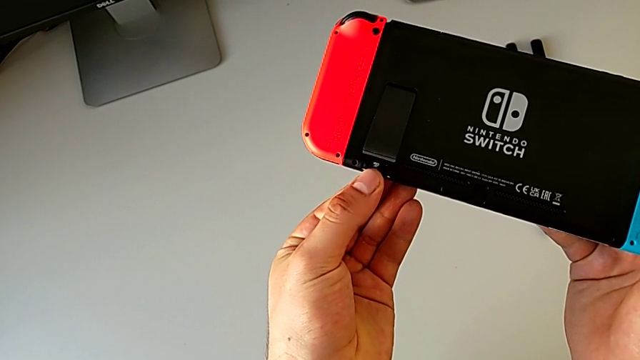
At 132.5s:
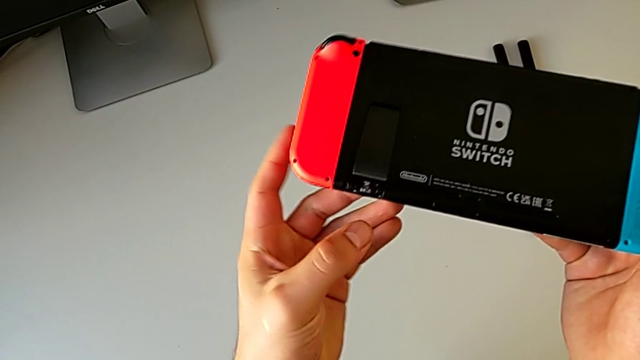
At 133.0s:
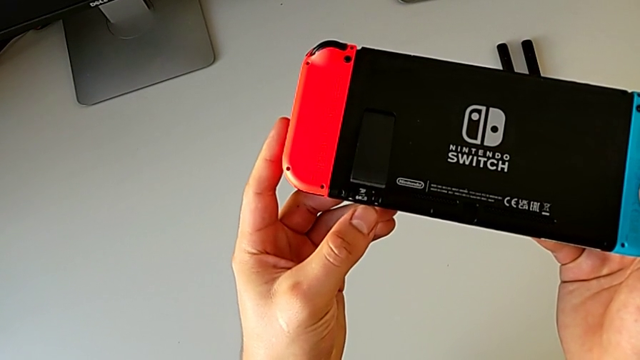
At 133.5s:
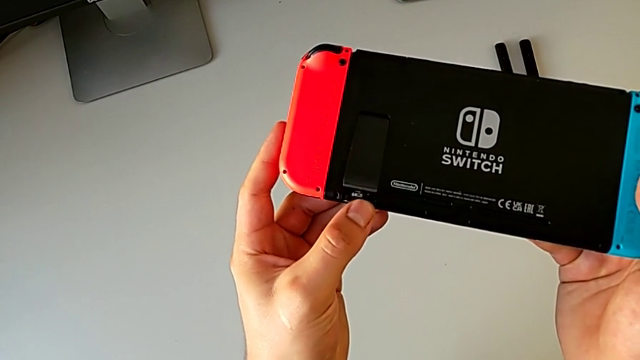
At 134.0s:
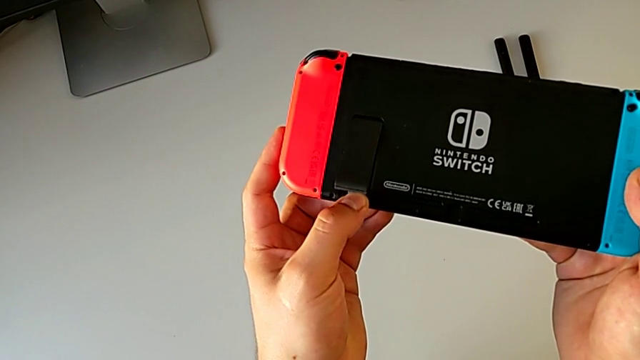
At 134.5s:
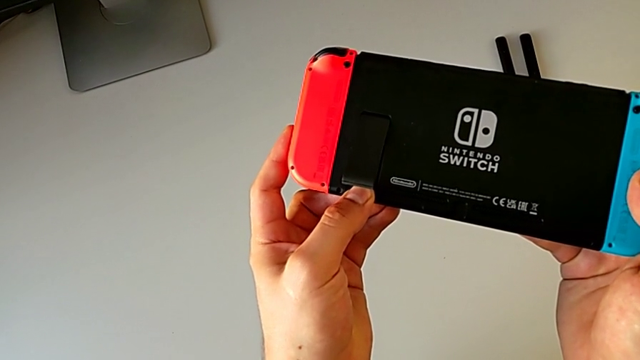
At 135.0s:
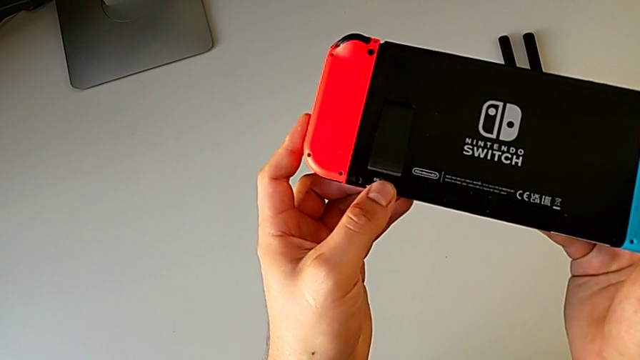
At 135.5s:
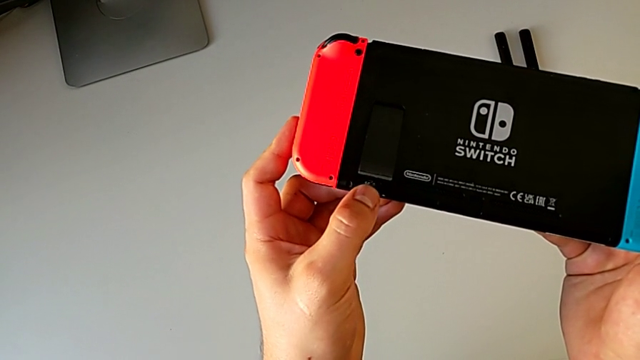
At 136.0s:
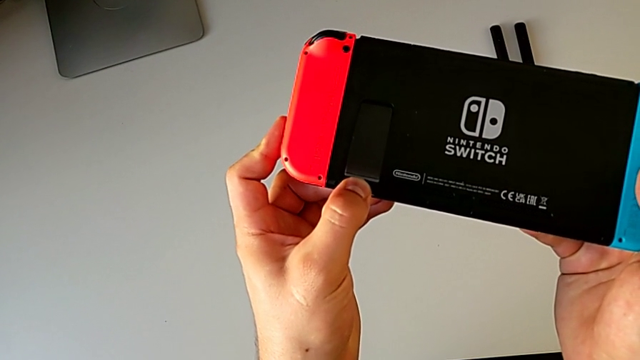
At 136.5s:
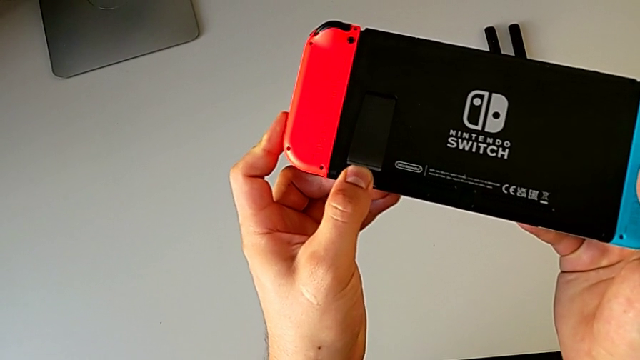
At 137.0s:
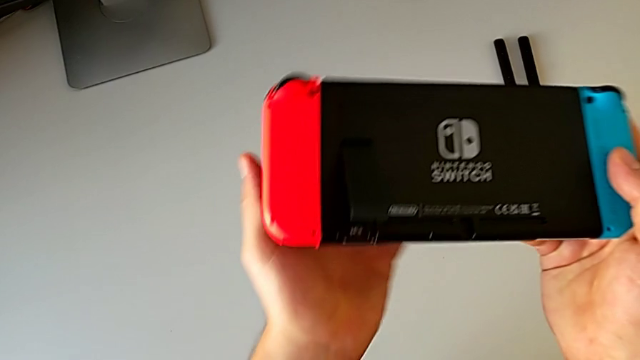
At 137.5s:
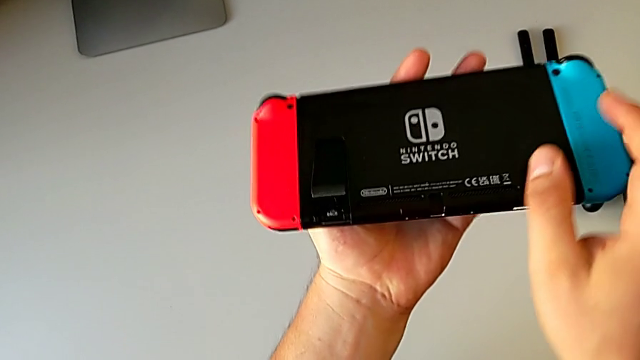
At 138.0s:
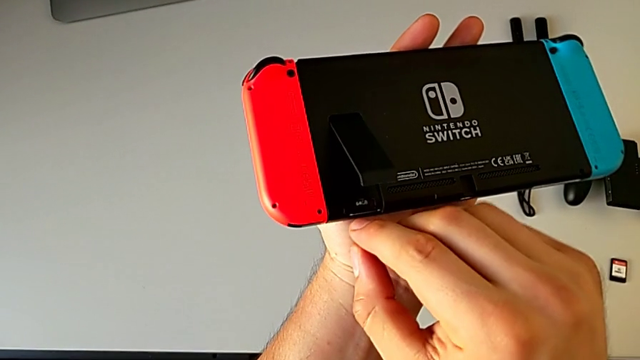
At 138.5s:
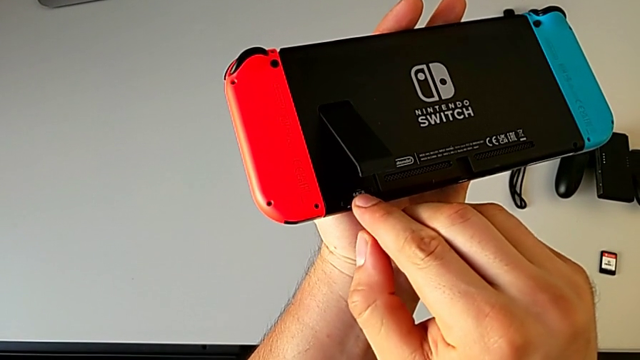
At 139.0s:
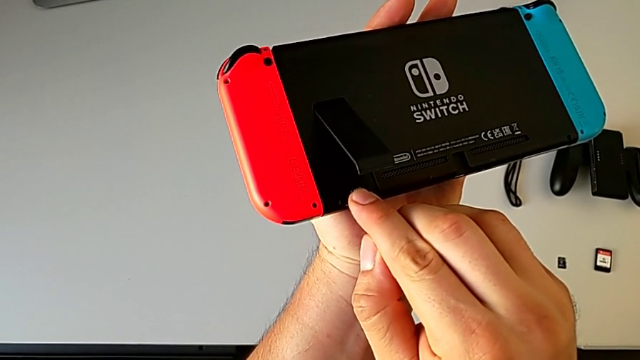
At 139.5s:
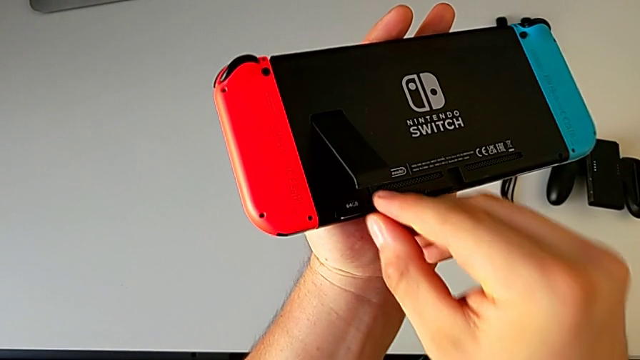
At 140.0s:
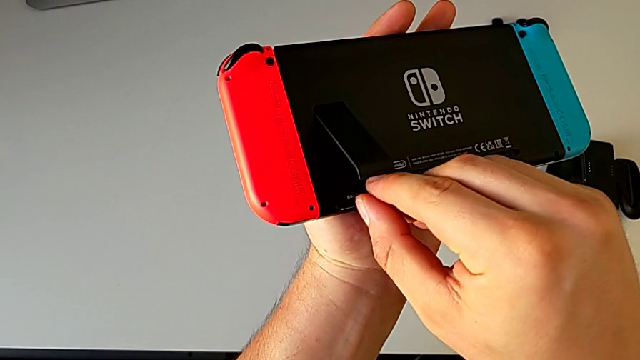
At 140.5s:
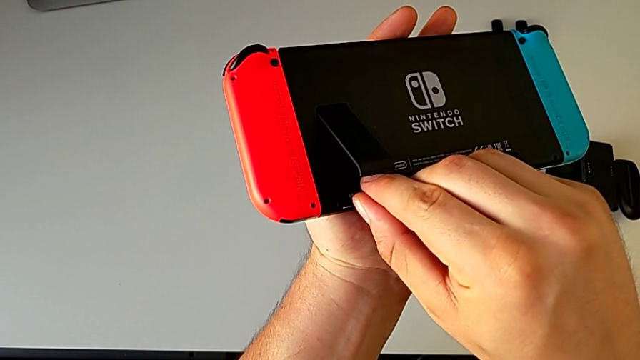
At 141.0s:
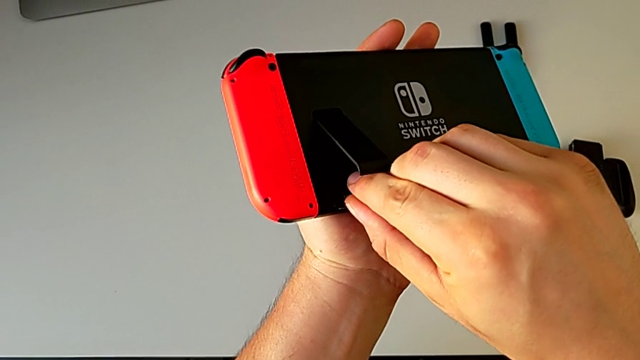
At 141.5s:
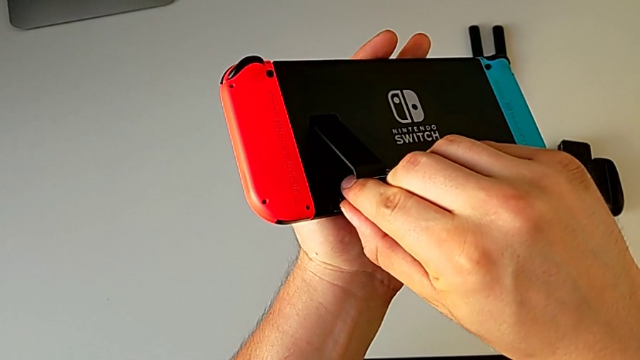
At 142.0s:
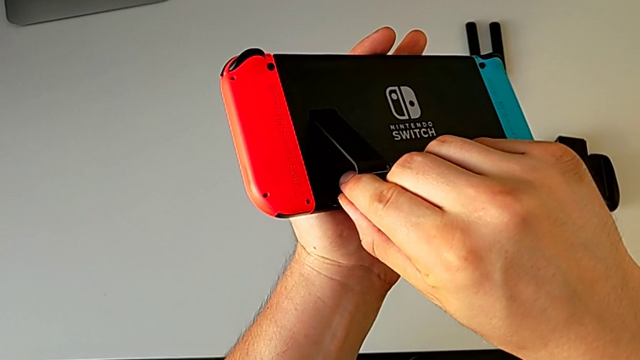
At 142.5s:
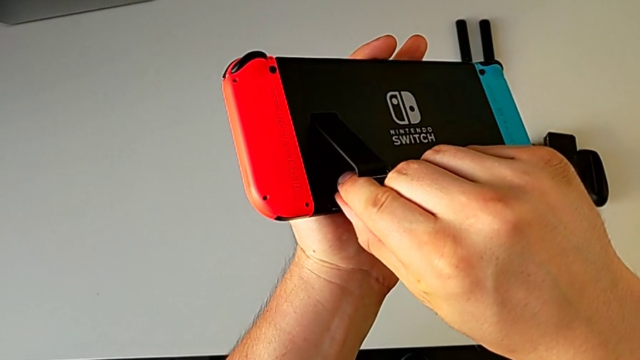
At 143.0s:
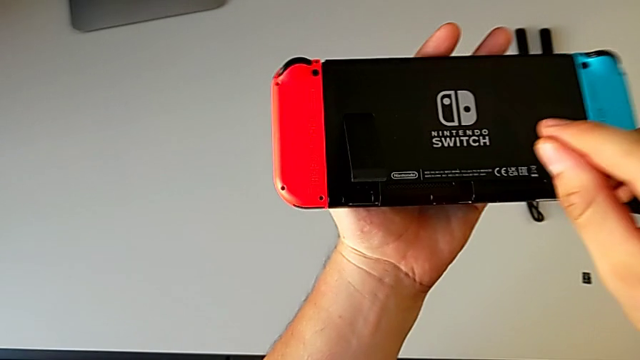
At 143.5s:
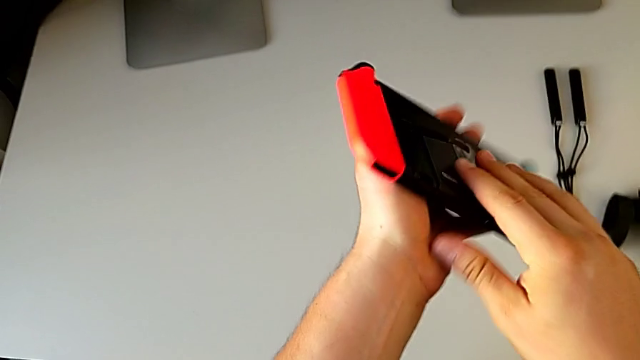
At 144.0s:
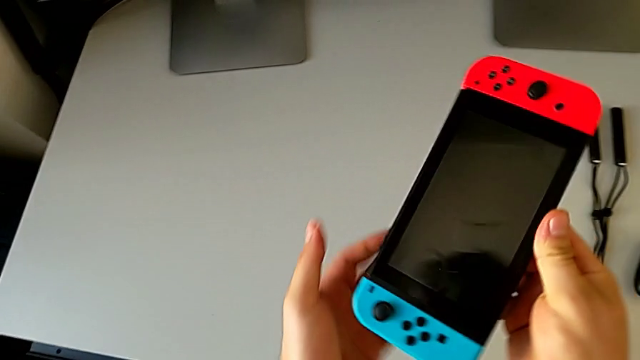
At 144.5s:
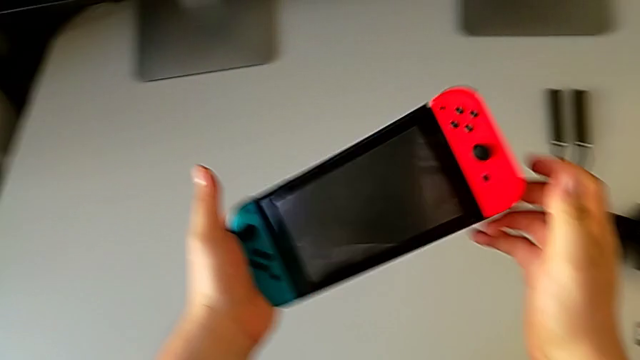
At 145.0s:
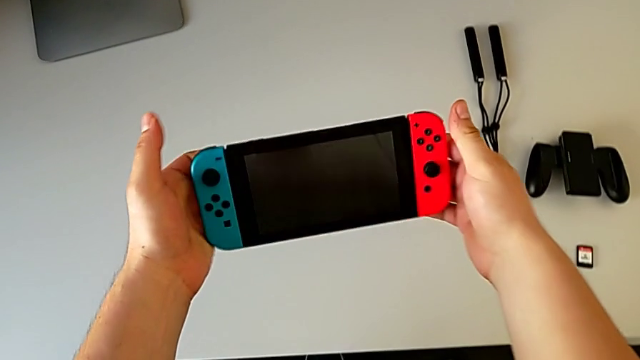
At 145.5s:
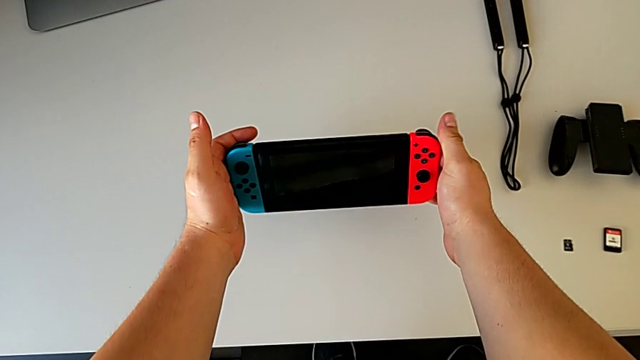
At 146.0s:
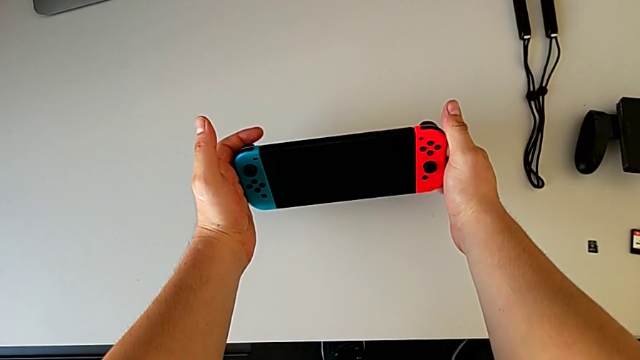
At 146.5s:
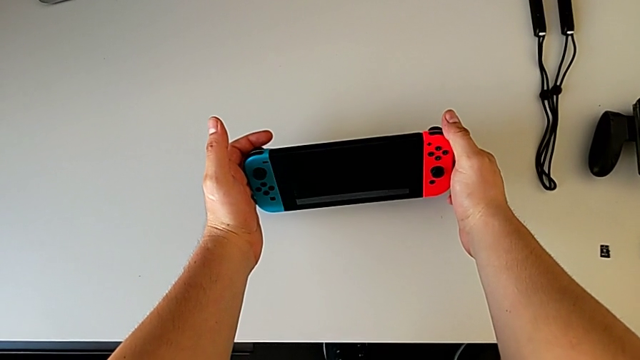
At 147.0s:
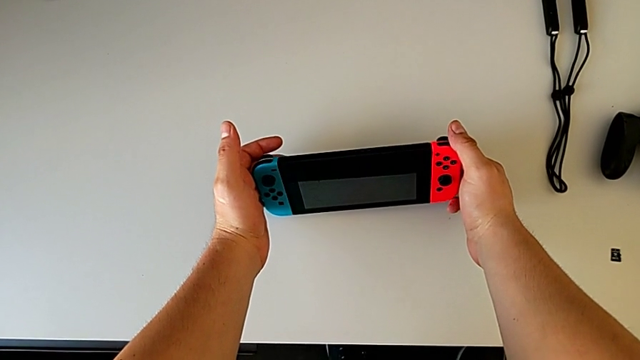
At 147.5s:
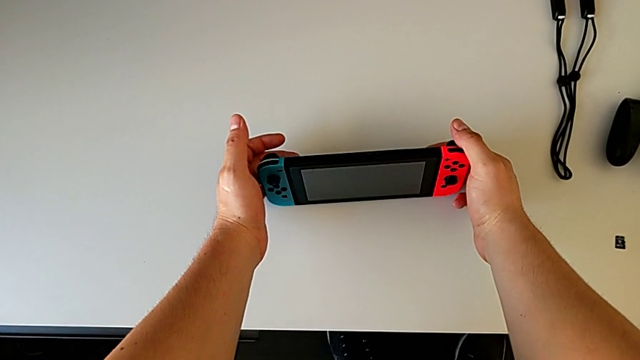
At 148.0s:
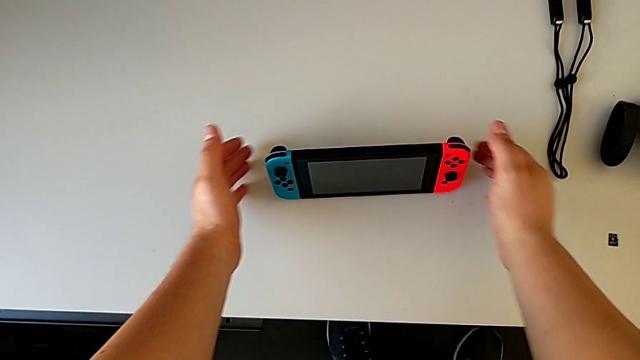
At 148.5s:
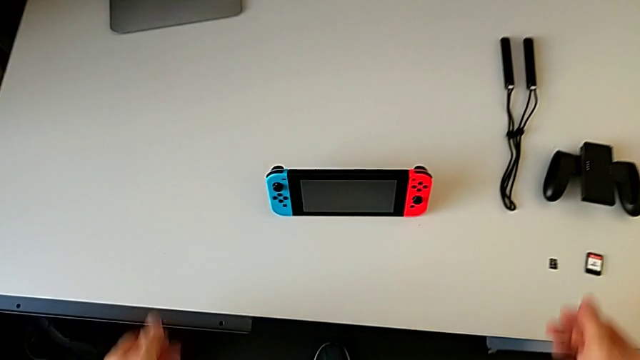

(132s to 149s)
The camera wearer is changing the Nintendo Switch's micro SD card. They keep placing the SD card, insert it, rotate the Nintendo Switch and place it.

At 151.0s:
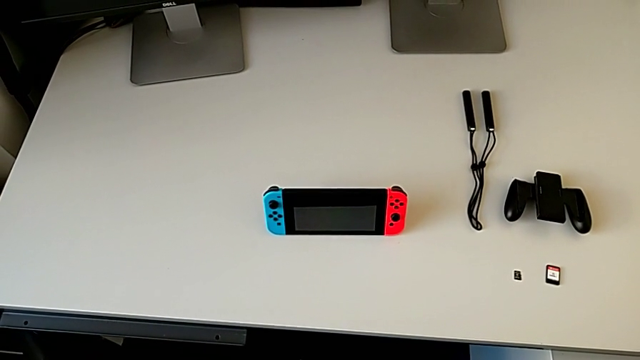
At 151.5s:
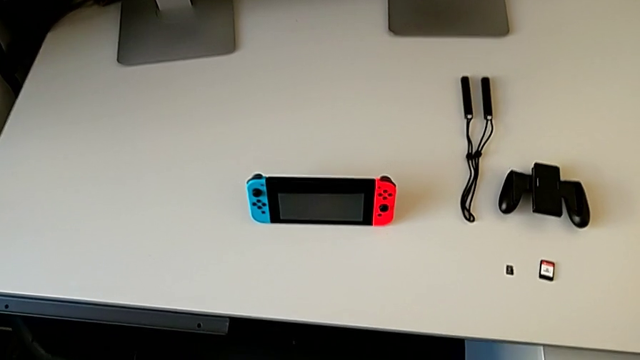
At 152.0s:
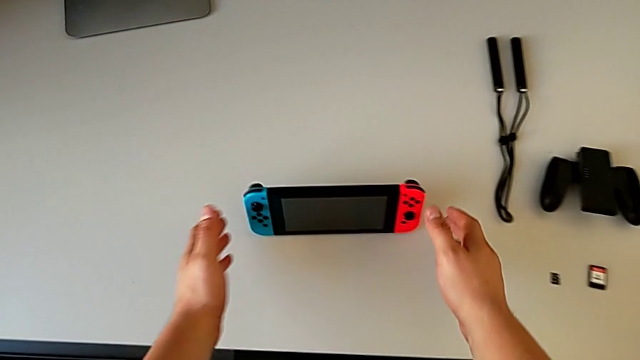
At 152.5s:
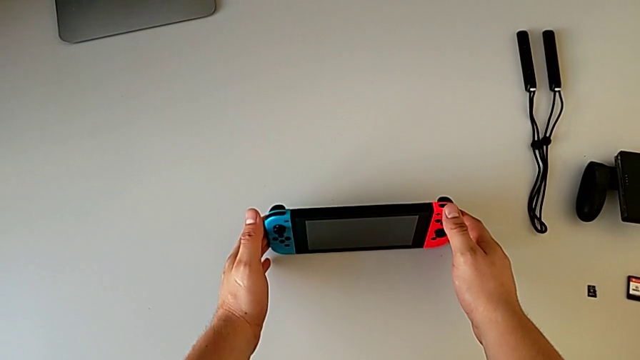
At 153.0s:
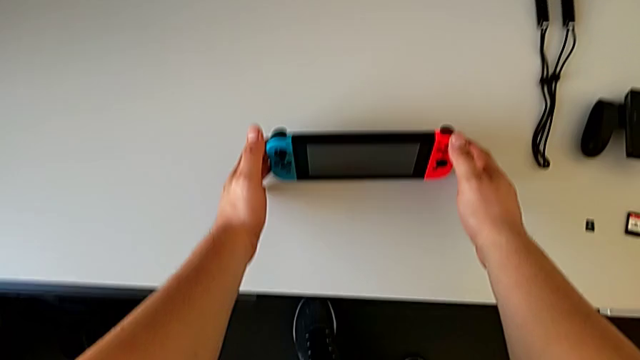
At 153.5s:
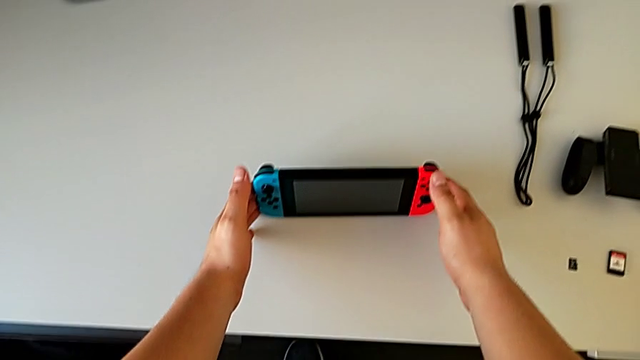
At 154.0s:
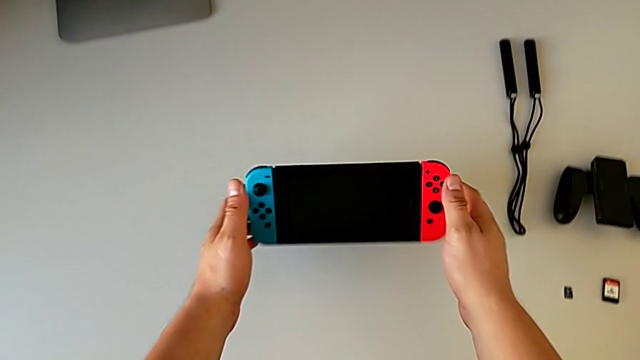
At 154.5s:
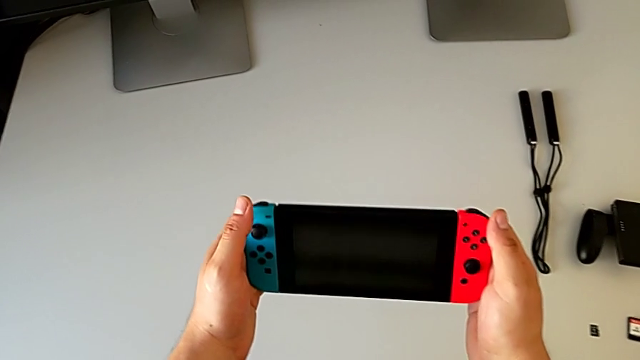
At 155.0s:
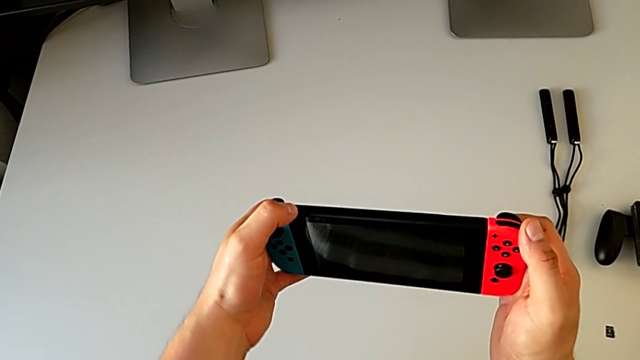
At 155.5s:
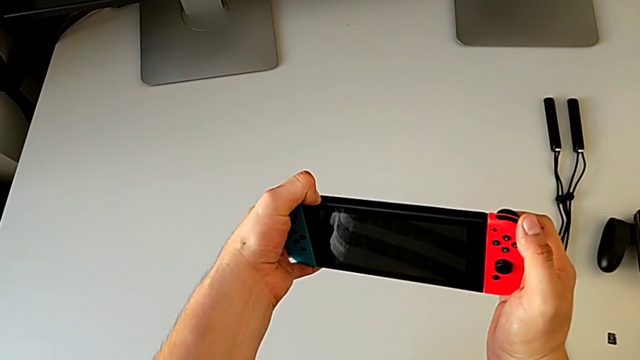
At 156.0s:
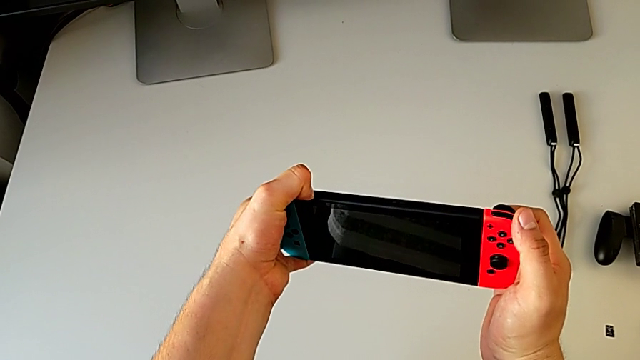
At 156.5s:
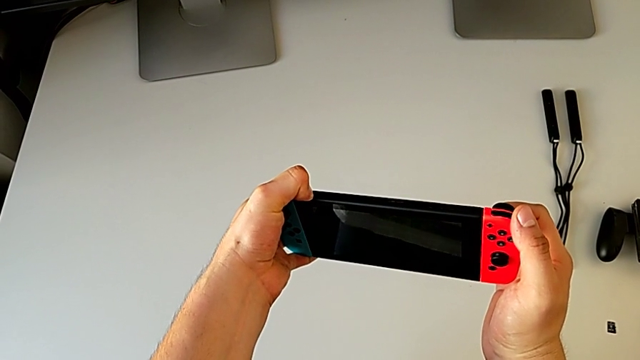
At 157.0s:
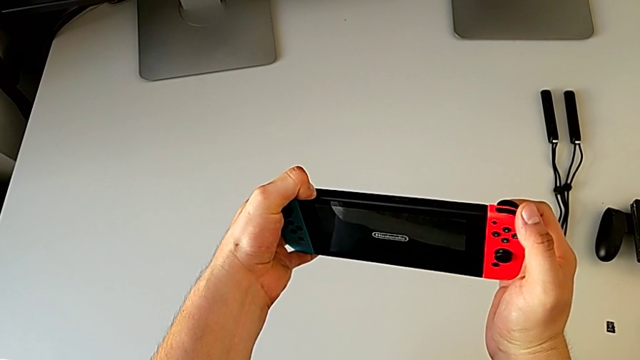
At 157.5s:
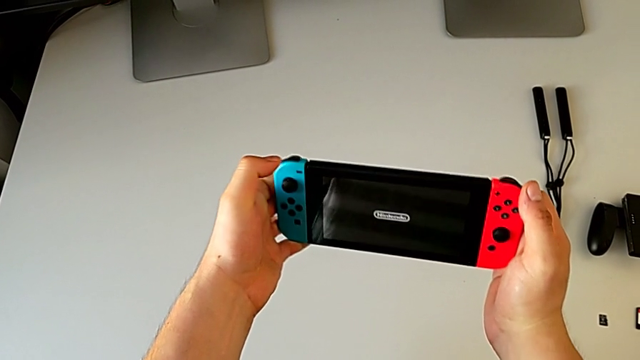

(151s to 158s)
The camera wearer is turning on the Nintendo Switch. They grab the Nintendo Switch and press the button.
